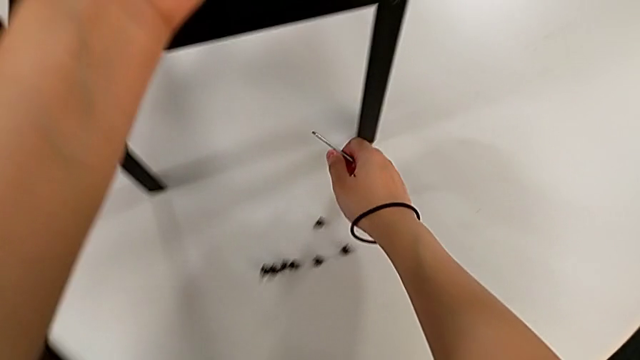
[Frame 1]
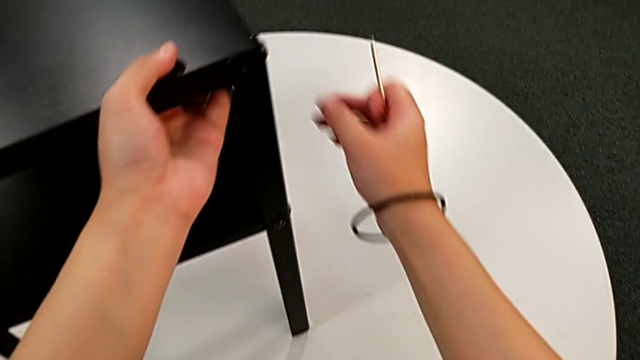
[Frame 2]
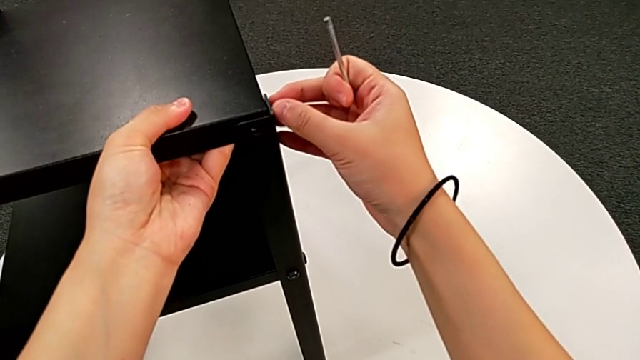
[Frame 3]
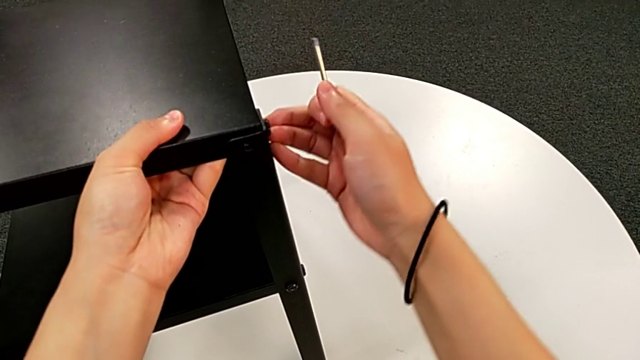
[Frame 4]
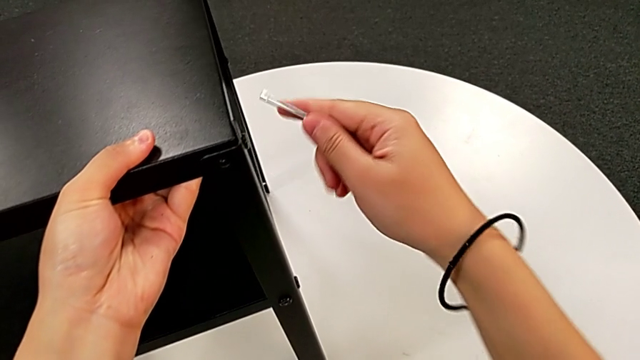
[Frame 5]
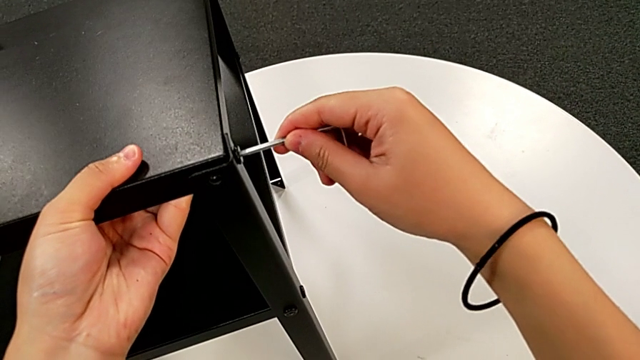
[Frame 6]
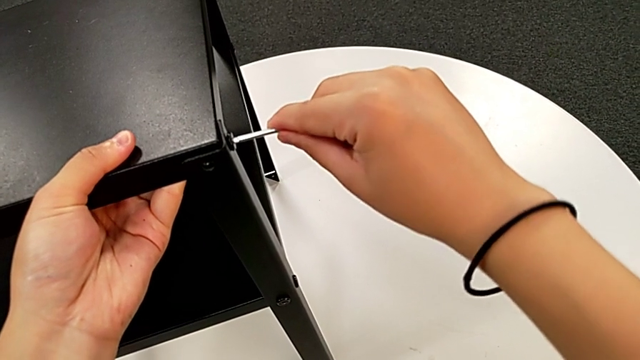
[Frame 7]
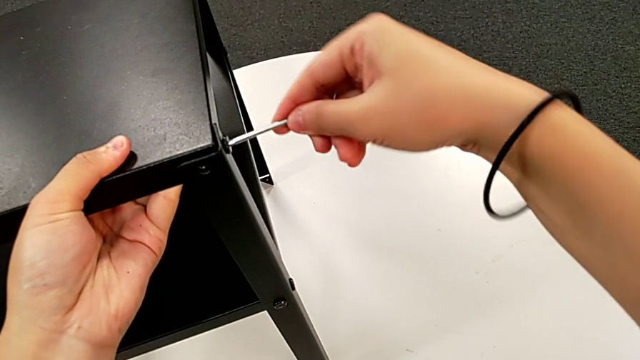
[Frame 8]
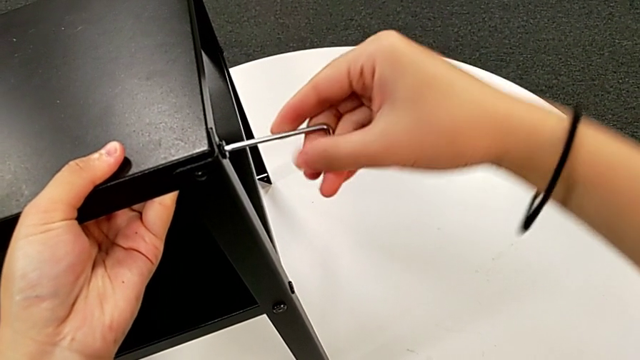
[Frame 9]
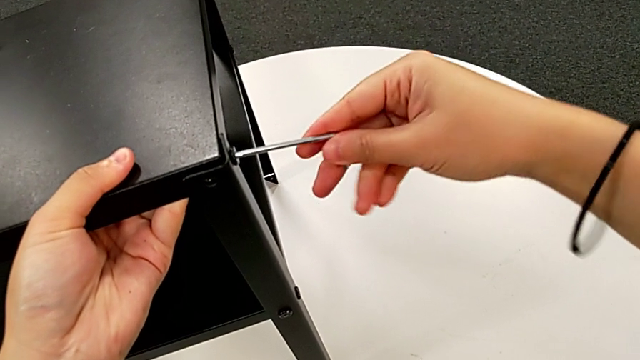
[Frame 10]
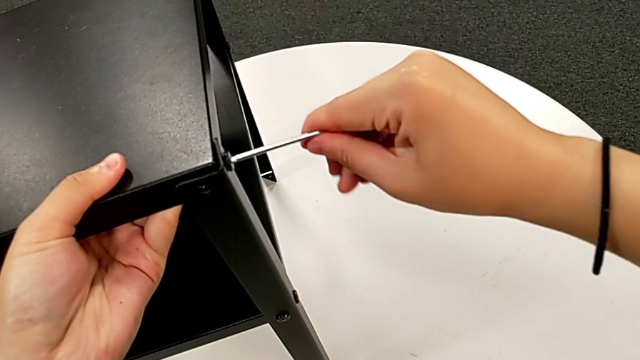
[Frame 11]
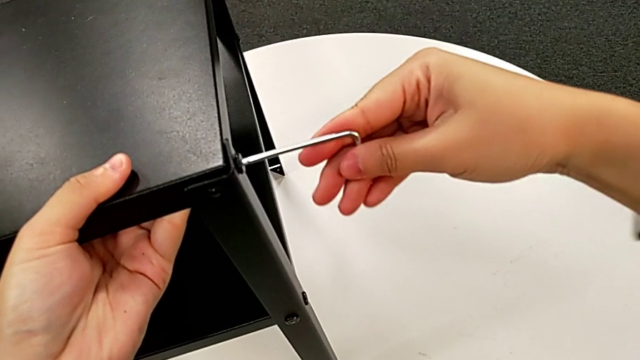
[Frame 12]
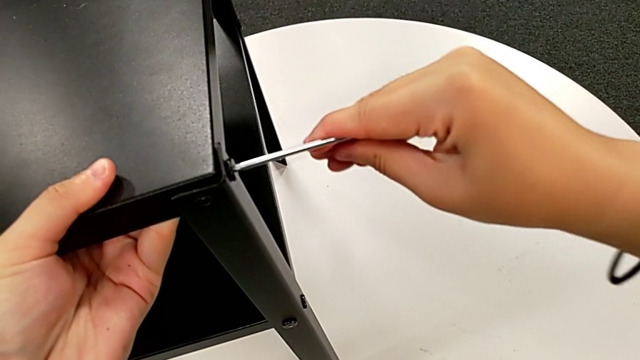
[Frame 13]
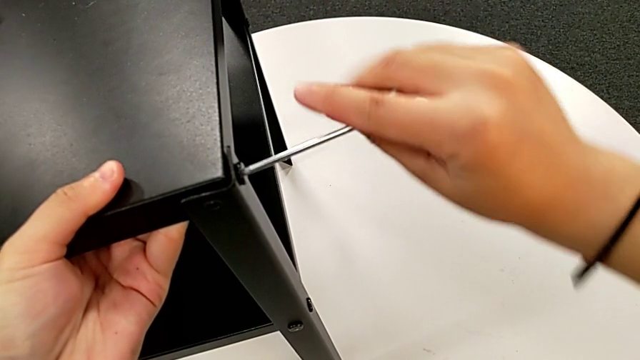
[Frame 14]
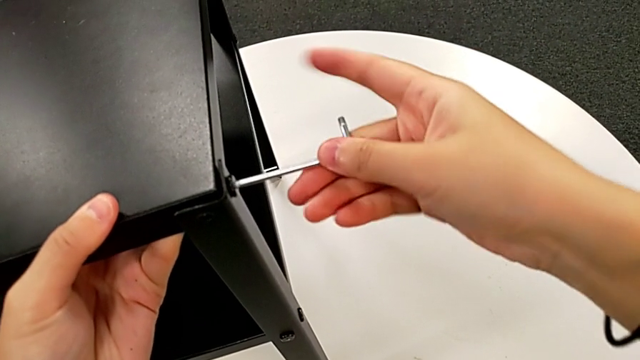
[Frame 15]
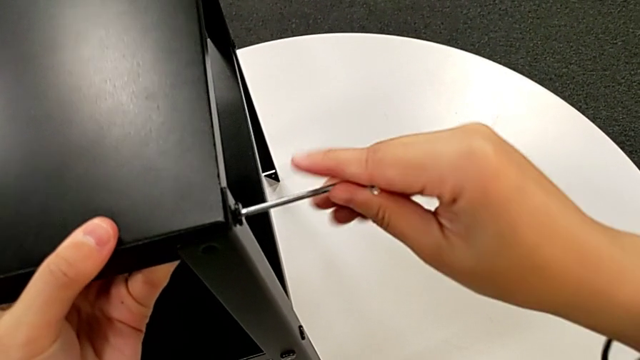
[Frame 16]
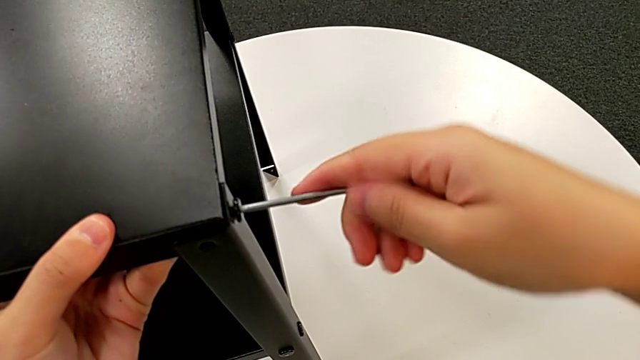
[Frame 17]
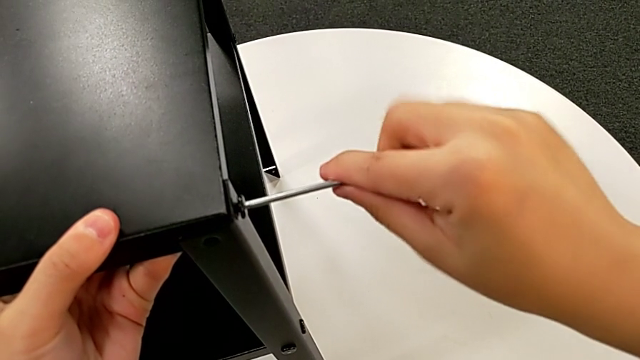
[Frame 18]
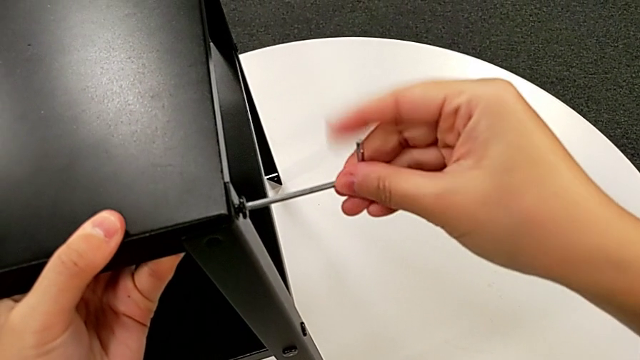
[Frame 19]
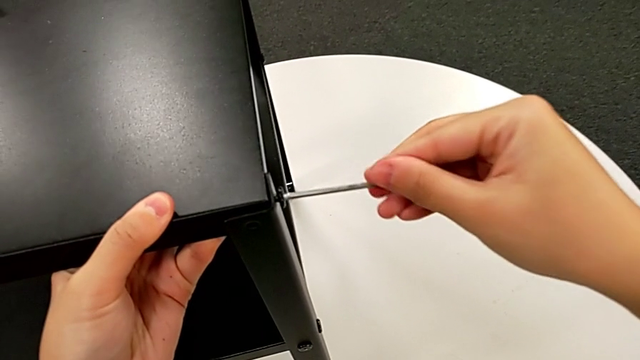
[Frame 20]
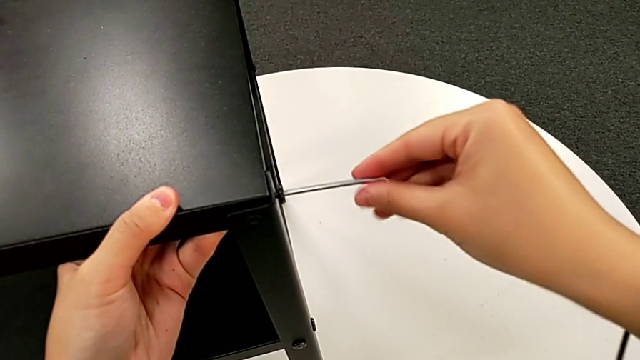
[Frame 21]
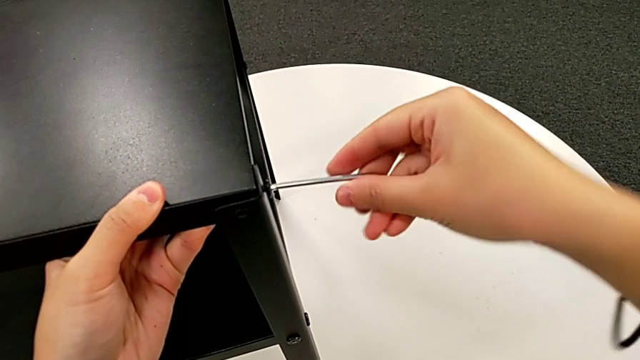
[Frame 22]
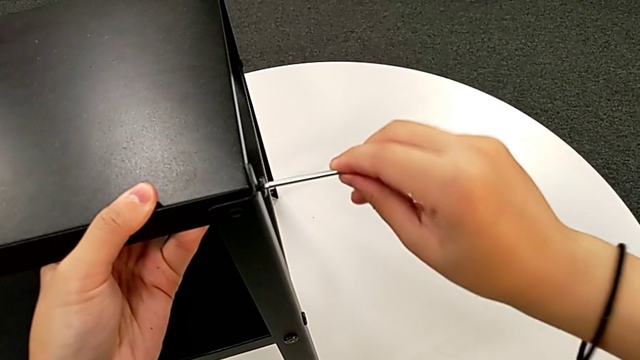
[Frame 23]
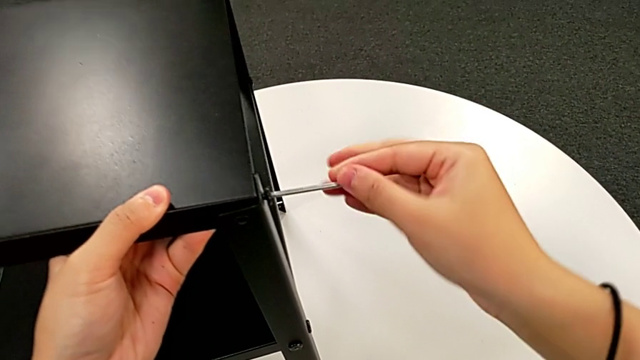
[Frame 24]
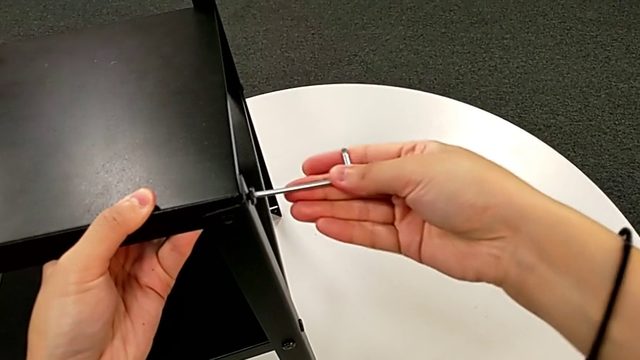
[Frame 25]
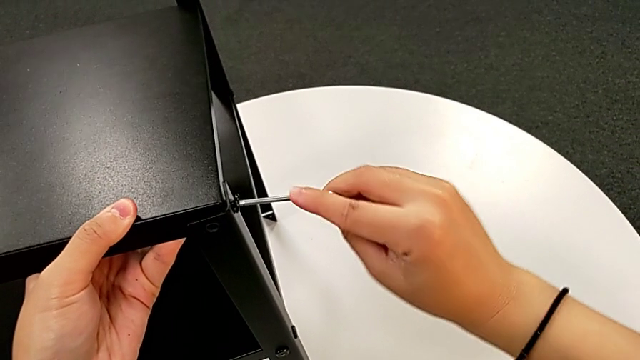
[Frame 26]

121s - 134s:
The camera wearer is disassembling the upper tray. They approach the hex socket head, insert the Allen wrench and unscrew the hex socket head.

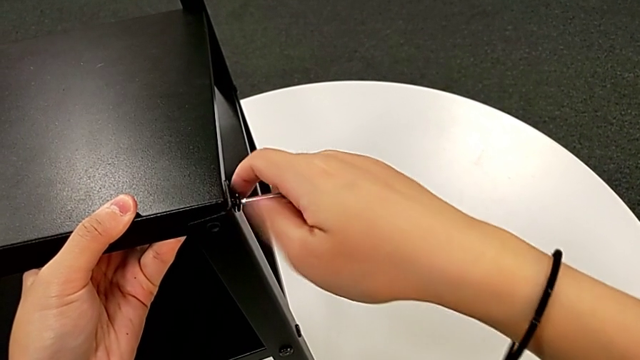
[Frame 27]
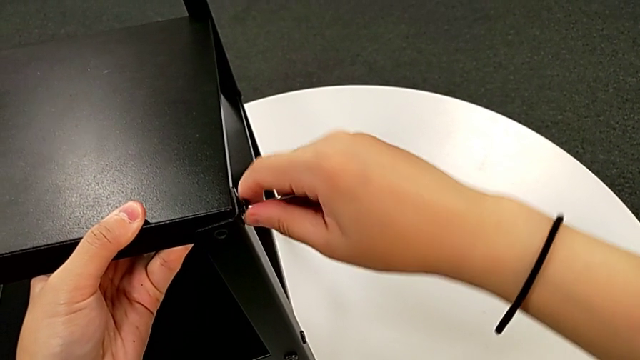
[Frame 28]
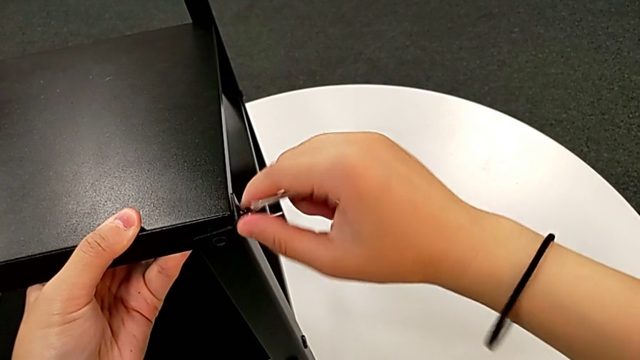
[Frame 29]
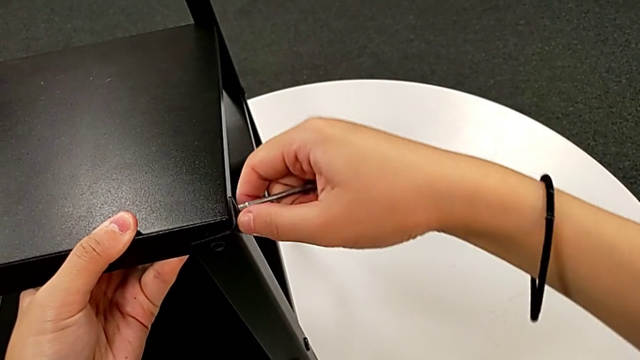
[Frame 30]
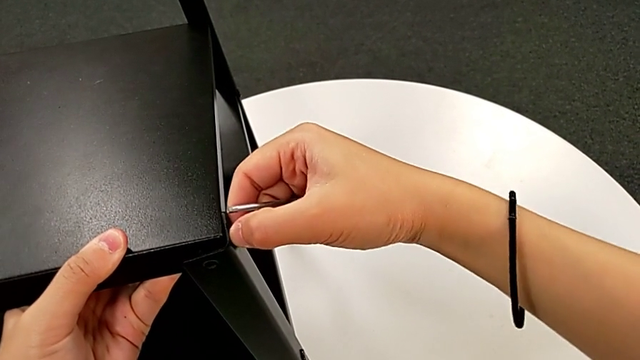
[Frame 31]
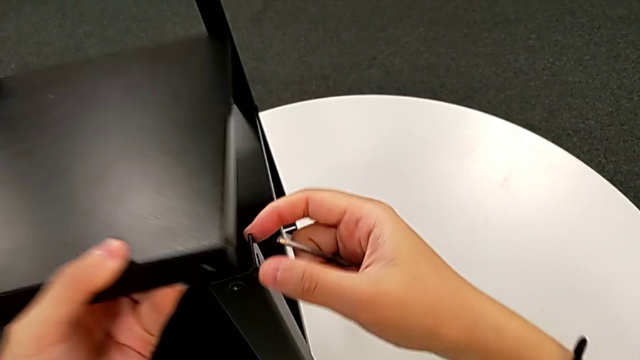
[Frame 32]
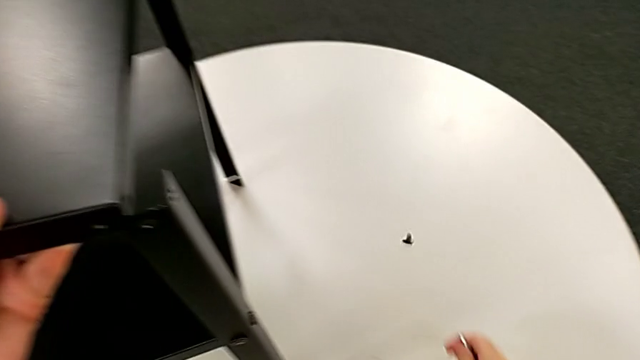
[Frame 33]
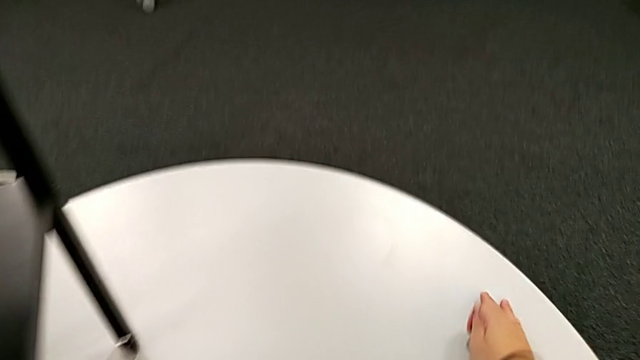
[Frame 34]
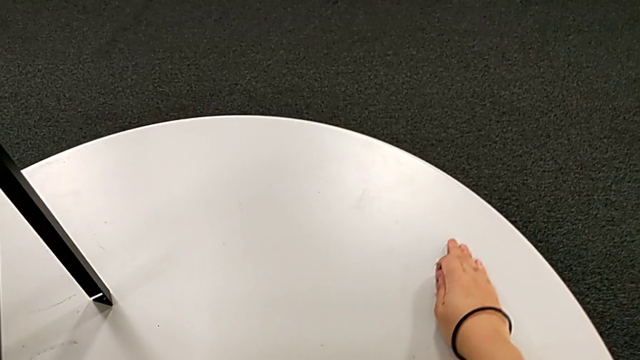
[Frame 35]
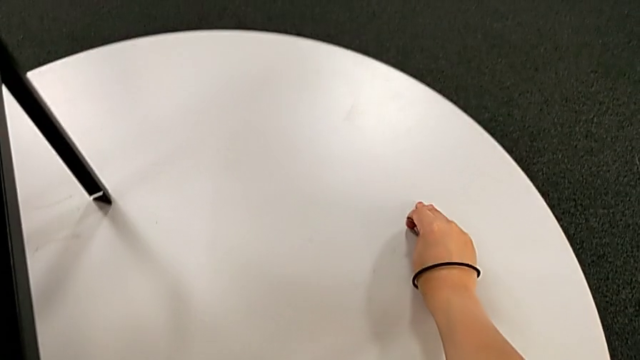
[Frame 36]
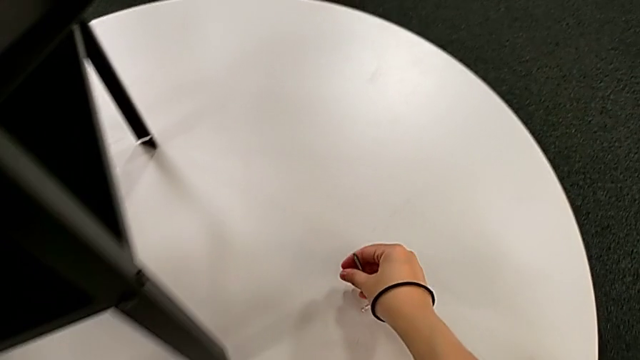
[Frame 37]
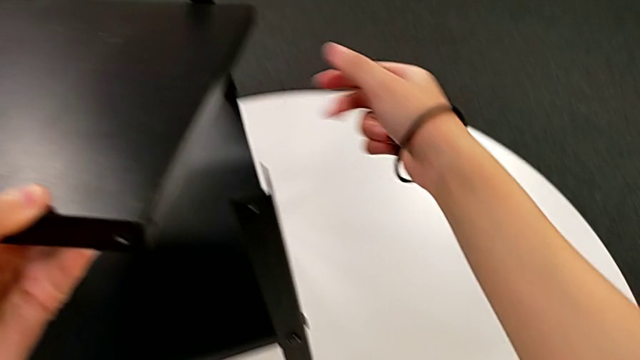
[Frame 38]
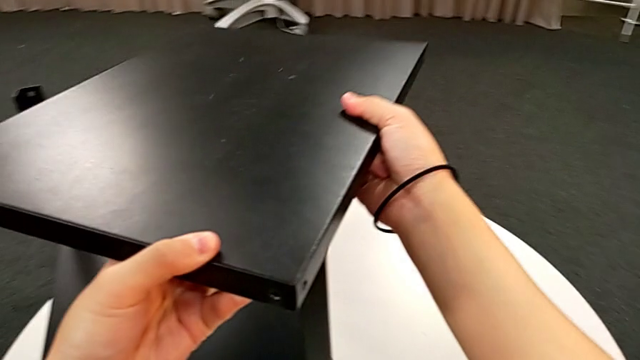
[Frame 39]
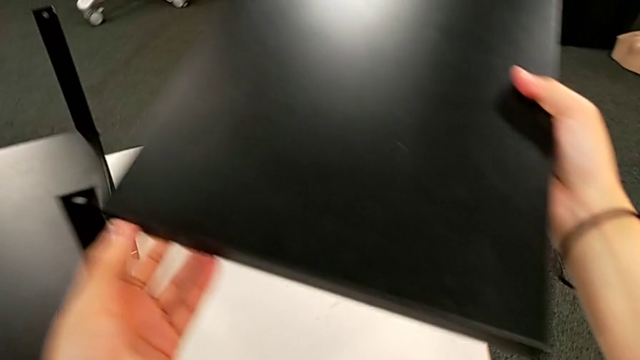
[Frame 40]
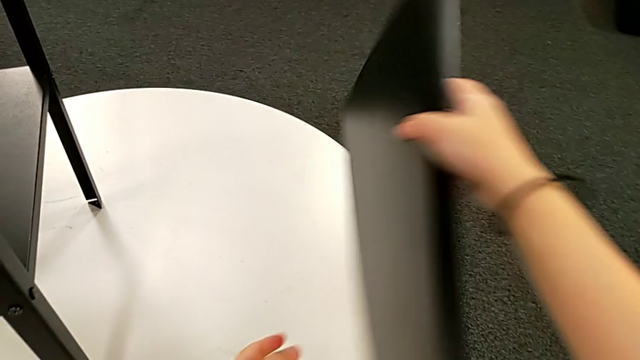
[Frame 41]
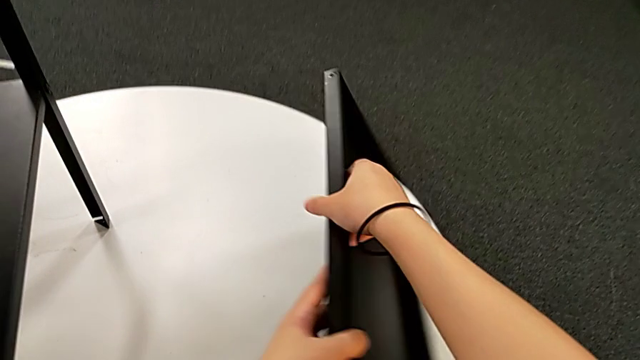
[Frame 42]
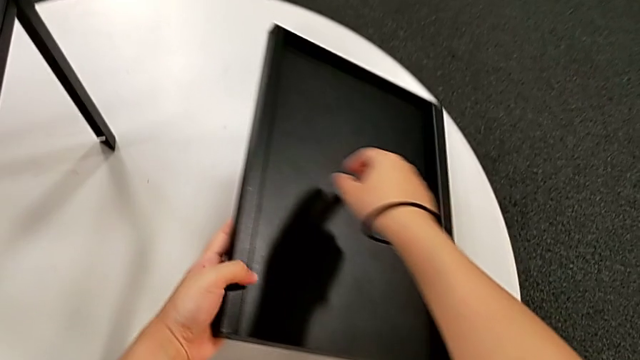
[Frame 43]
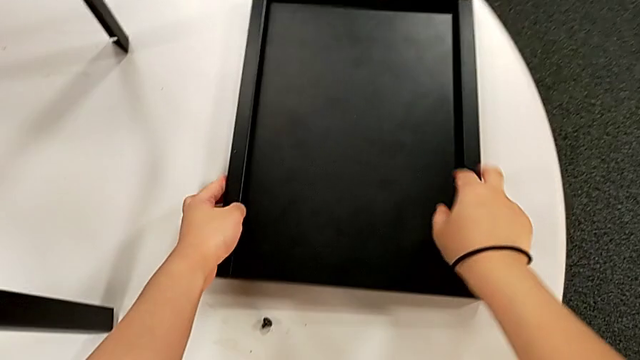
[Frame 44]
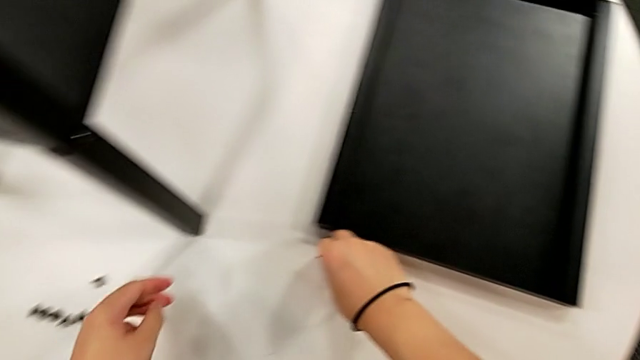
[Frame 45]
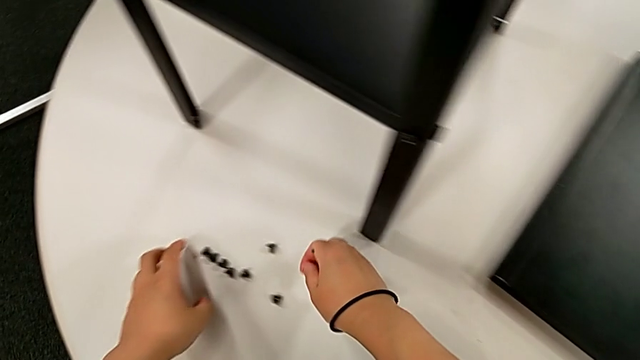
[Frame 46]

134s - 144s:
The camera wearer is disassembling the upper tray. They withdraw the Allen wrench, disassemble the hex socket head, disassemble the top tray, wrongly drop the hex socket head, grab it, place it, grab the top tray, rotate it and place it.
